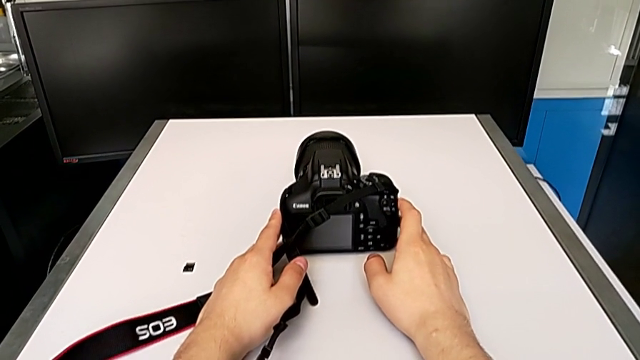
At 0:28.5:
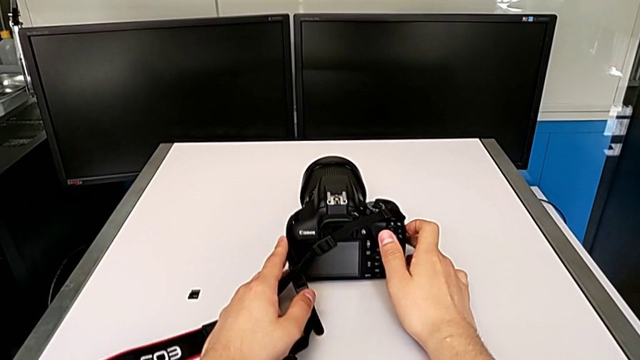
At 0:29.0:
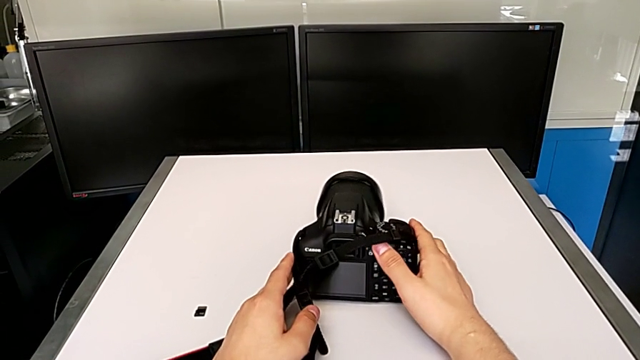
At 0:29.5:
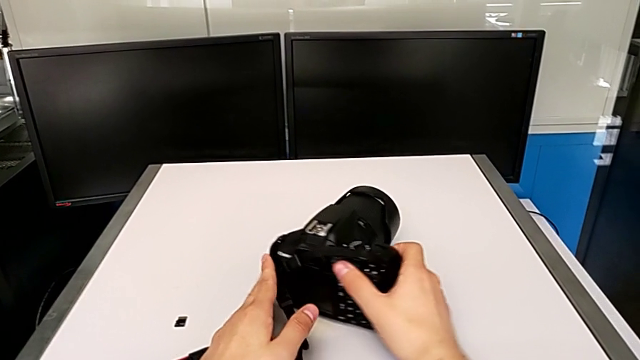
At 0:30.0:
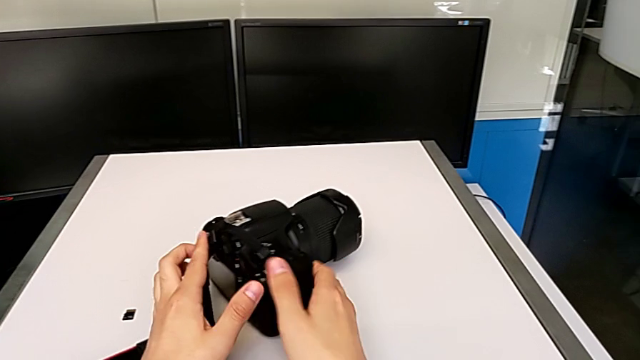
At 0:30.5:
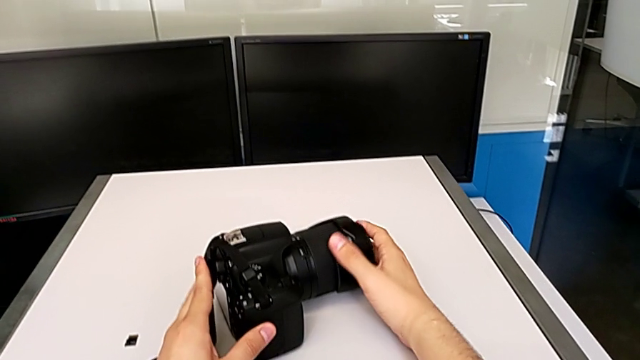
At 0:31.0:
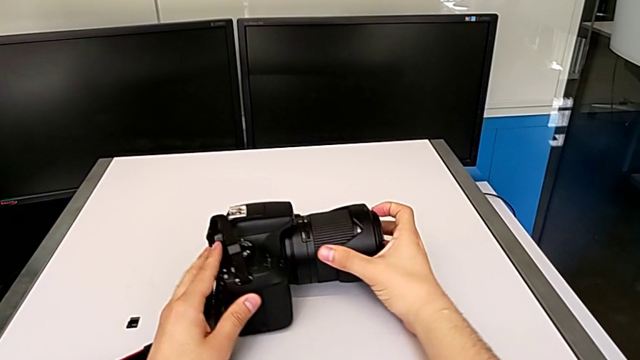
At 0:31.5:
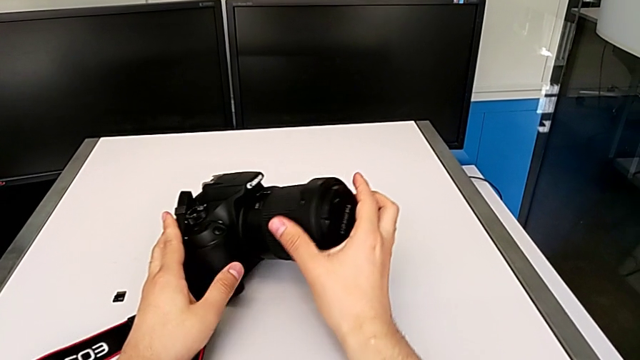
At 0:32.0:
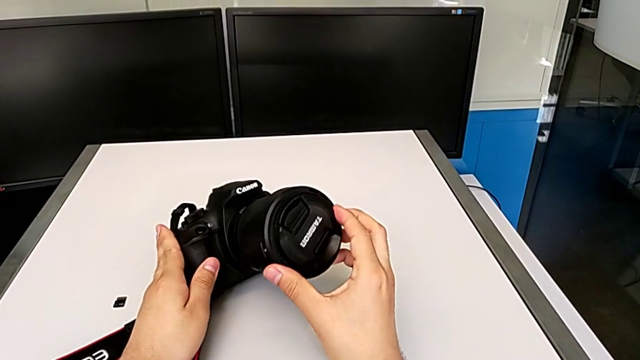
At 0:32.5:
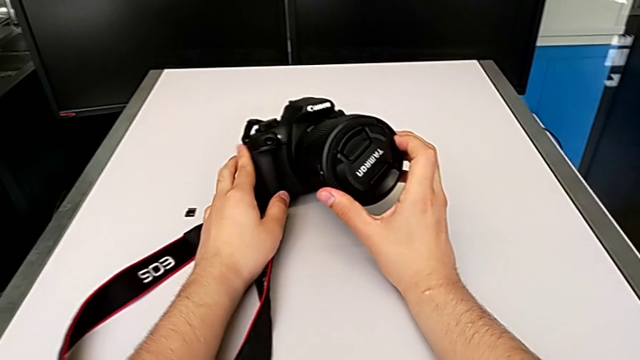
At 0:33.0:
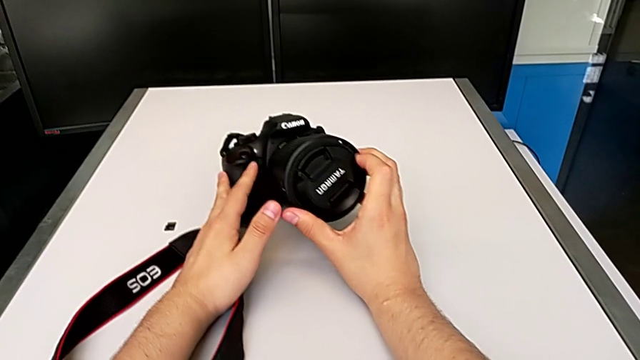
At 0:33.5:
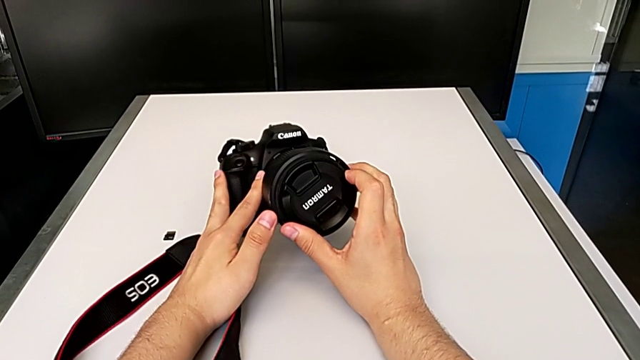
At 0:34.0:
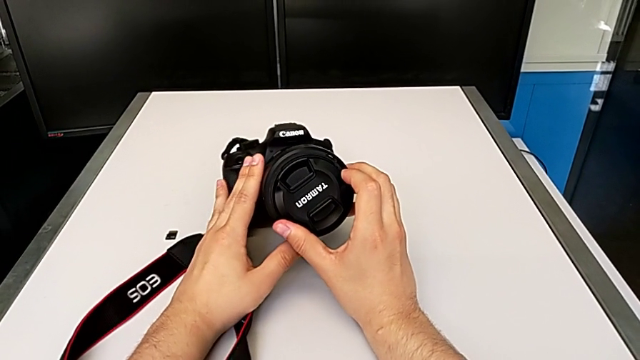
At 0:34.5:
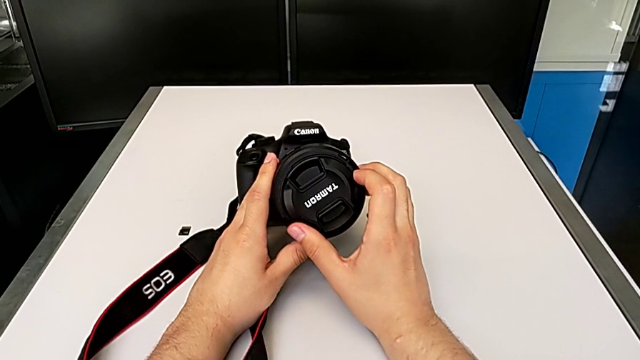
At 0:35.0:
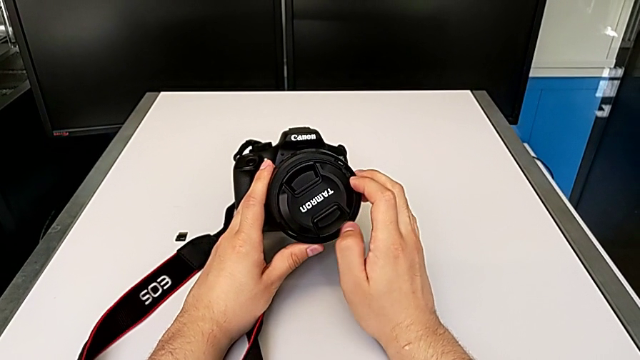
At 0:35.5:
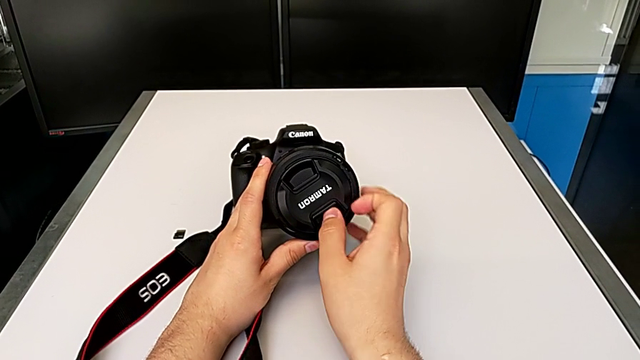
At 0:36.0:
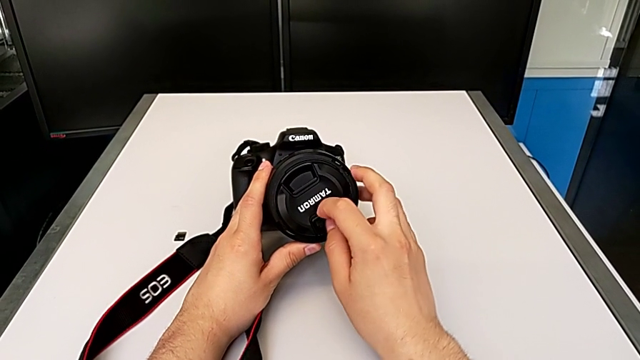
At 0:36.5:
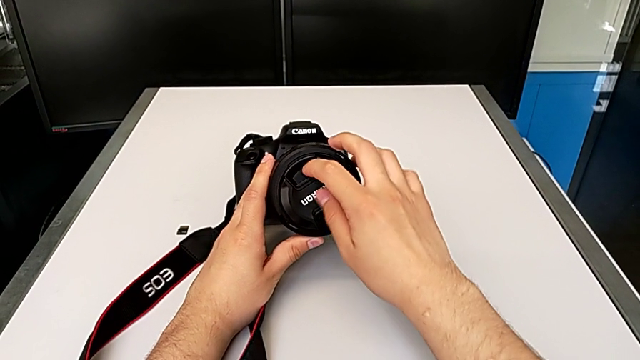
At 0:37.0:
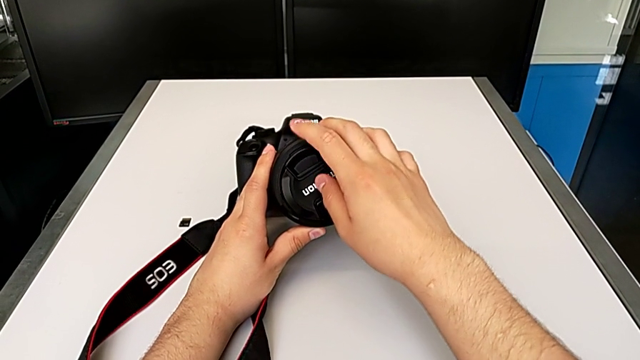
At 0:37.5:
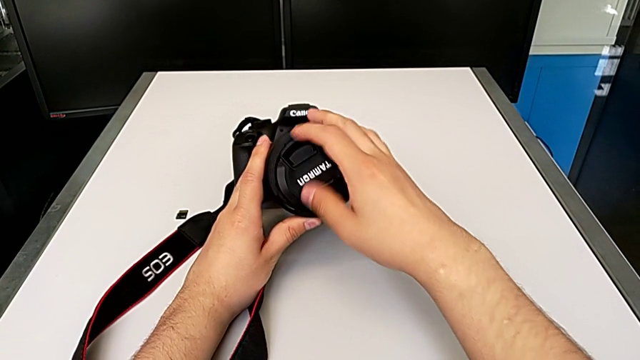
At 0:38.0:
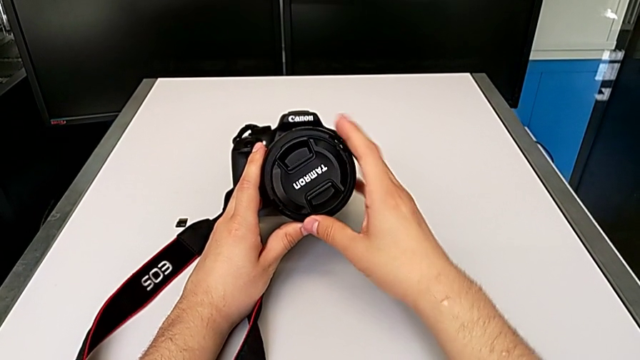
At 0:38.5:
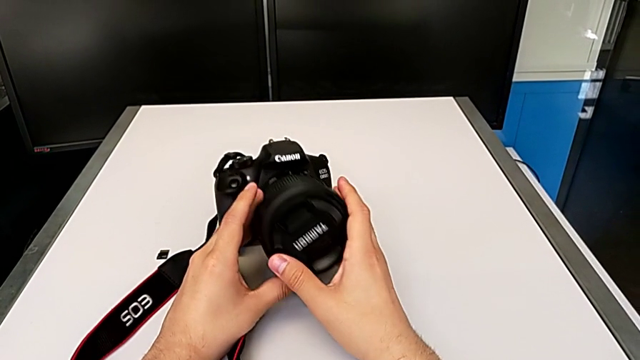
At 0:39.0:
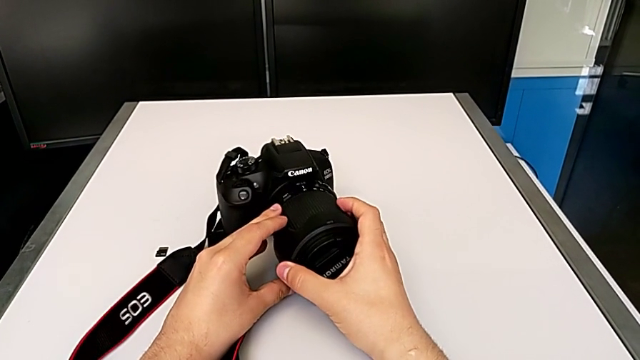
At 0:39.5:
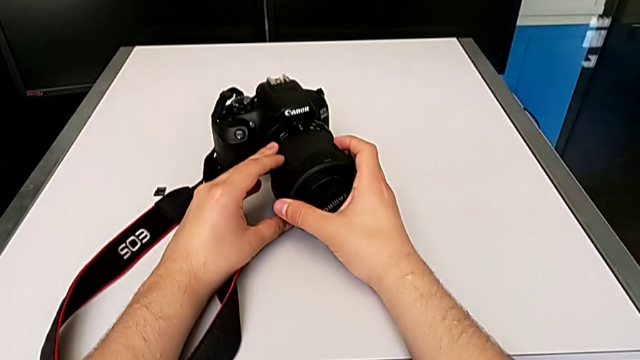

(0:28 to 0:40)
The camera wearer is detaching the lens of the DSLR camera. They rotate the DSLR, grab the lens, rotate the DSLR, flip it, inspect the lens and wrongly grab the lens cover.

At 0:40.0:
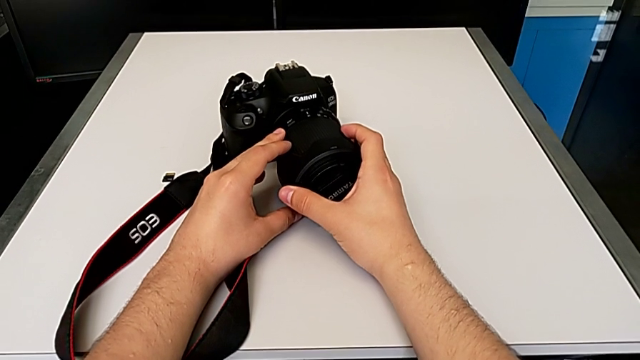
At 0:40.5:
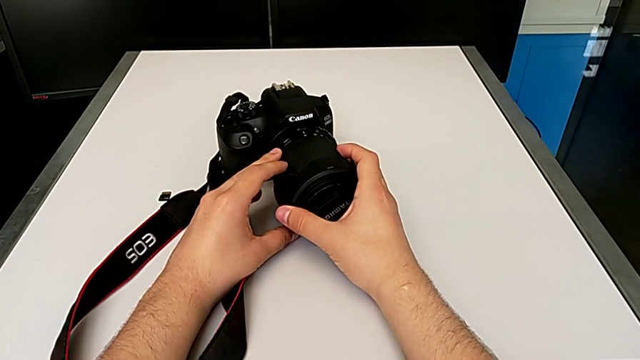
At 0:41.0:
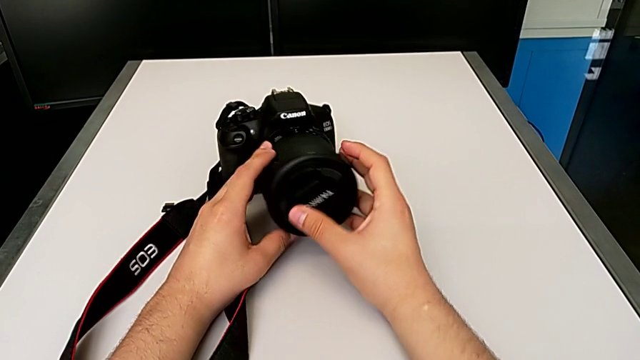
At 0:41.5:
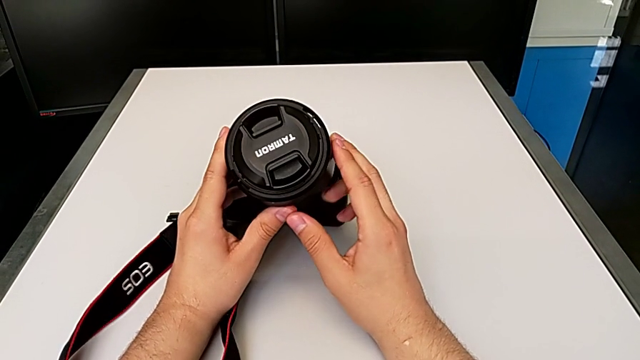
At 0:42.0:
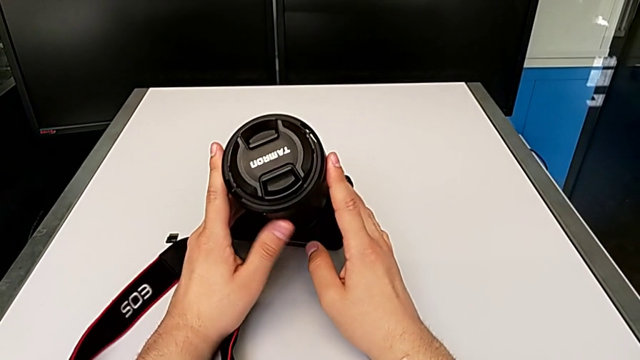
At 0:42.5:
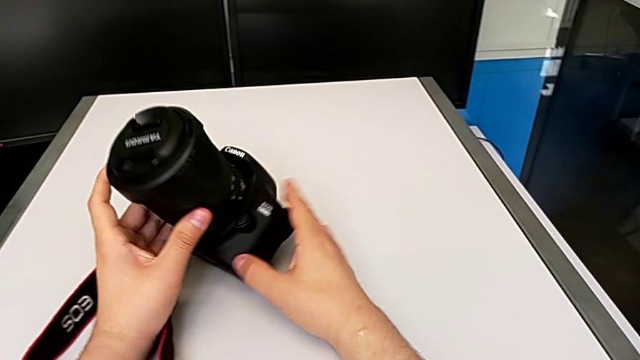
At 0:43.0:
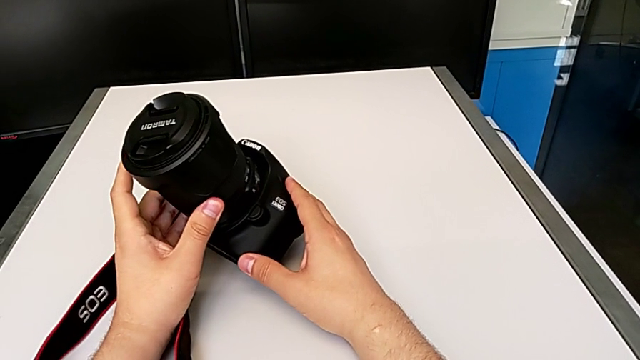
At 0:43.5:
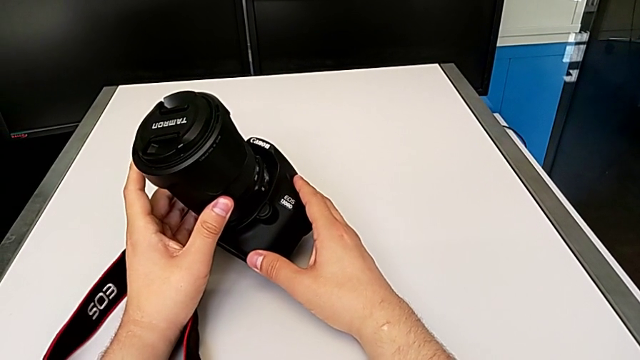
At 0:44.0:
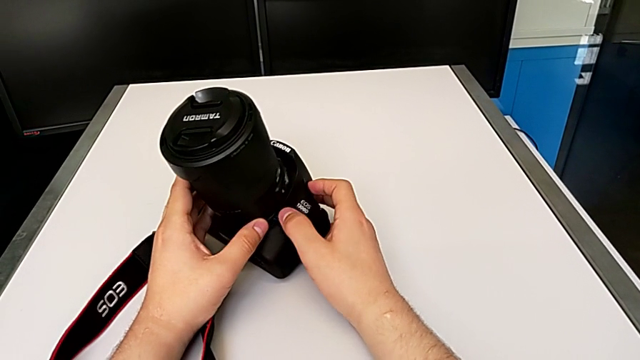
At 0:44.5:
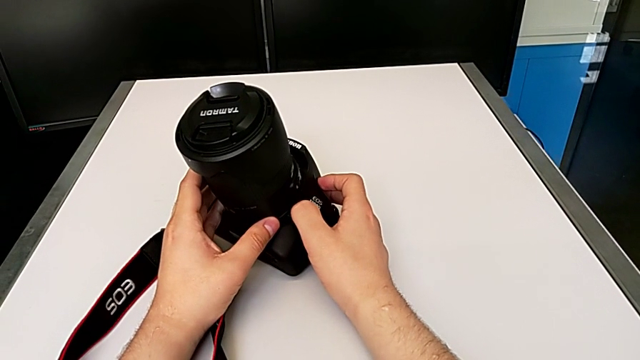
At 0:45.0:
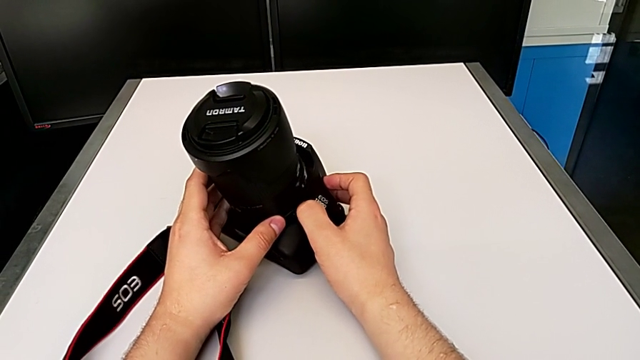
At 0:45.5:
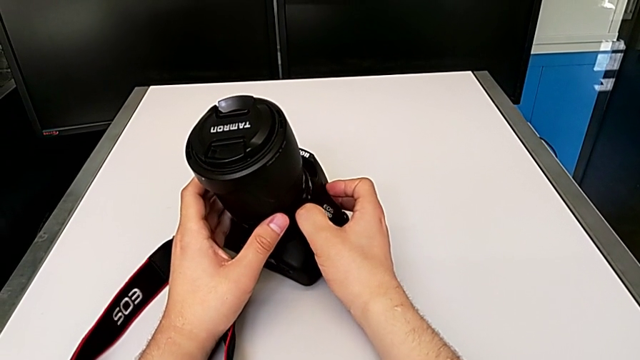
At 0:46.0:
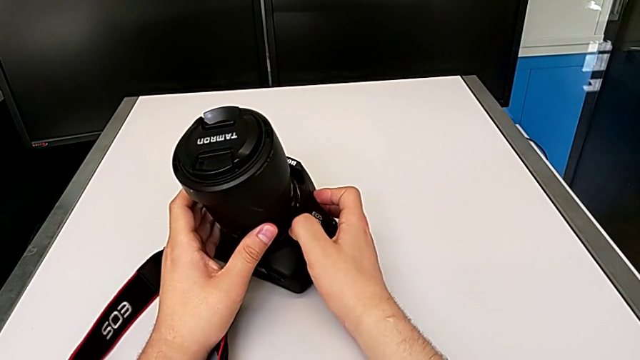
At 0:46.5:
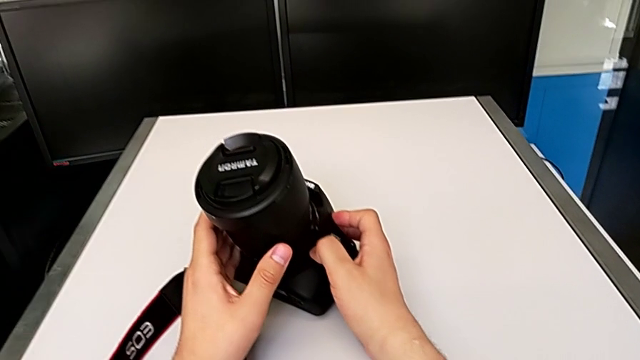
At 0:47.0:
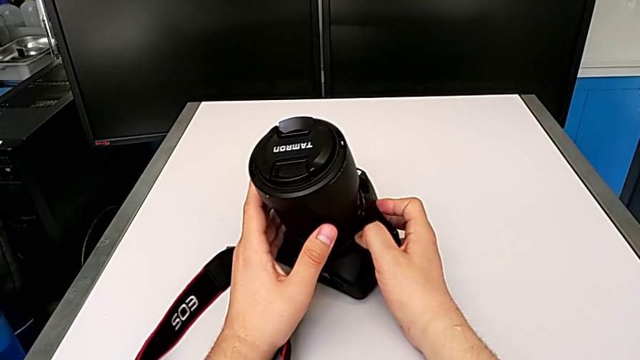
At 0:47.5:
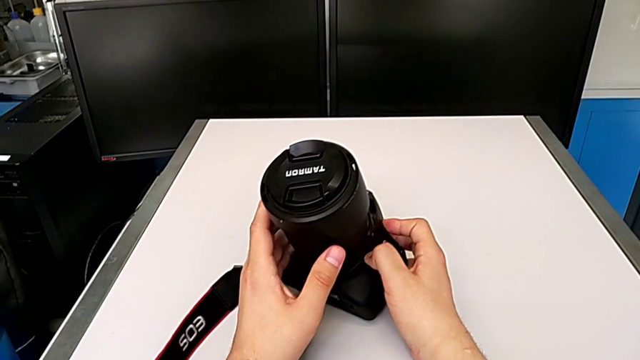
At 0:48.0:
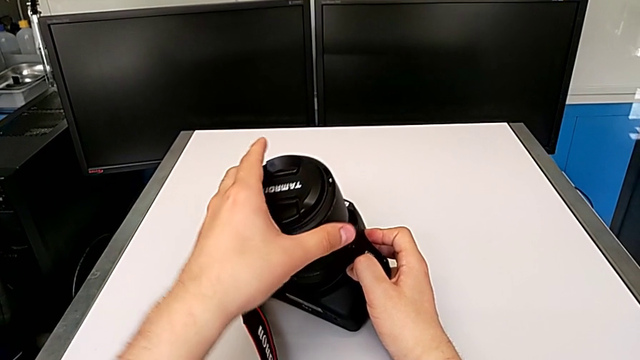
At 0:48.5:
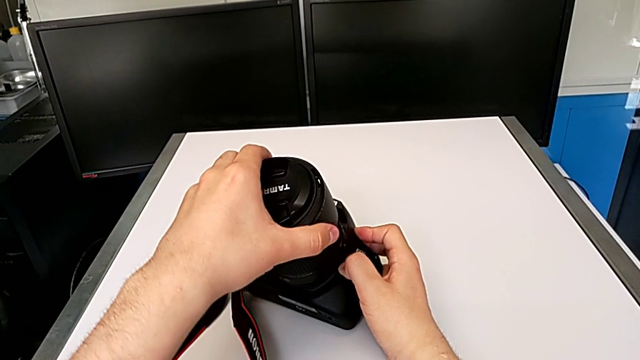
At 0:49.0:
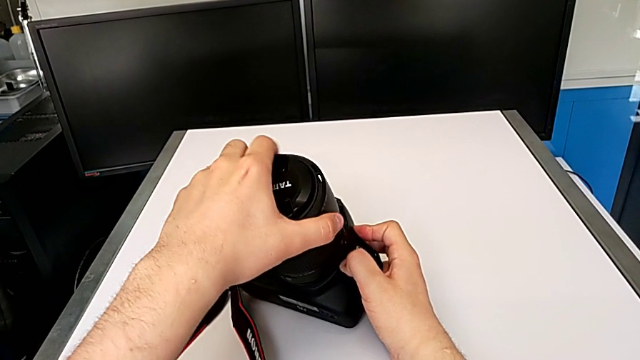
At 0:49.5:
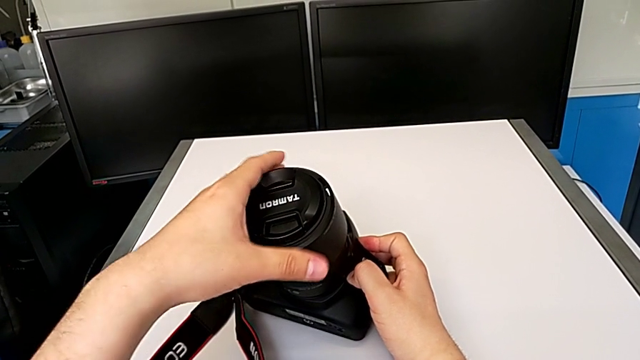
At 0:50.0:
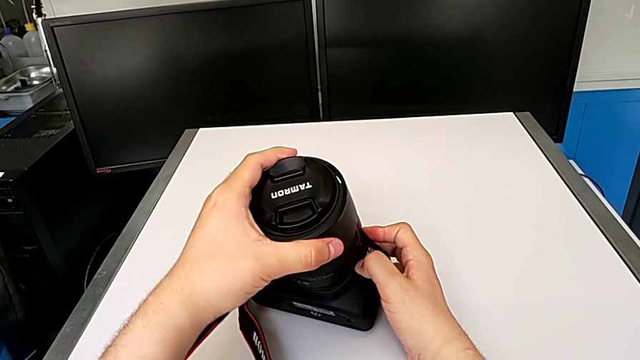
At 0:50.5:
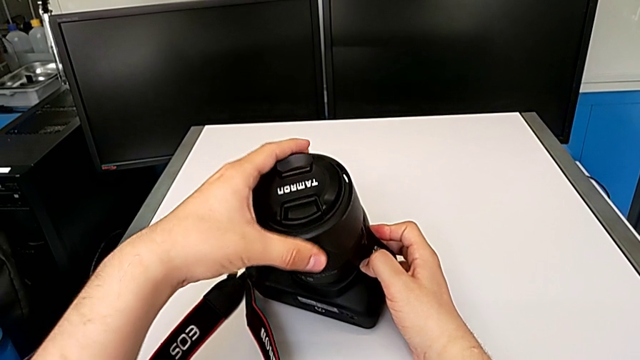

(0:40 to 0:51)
The camera wearer is detaching the lens of the DSLR camera. They inspect the left DSLR, touch the button, press the release button, grab the lens and rotate the top lens.
